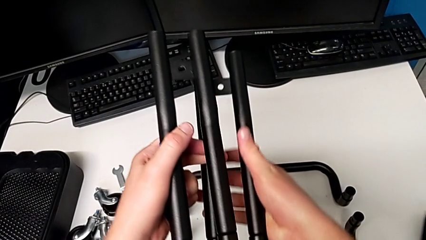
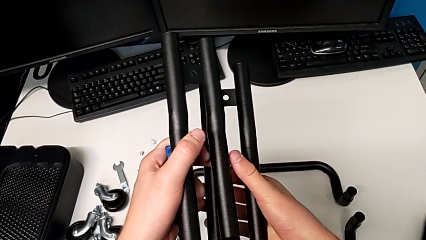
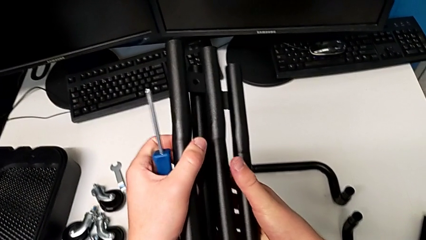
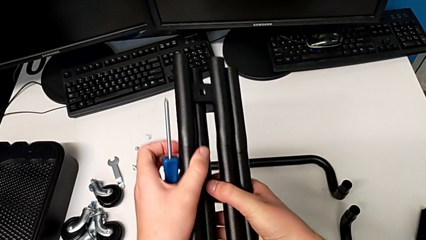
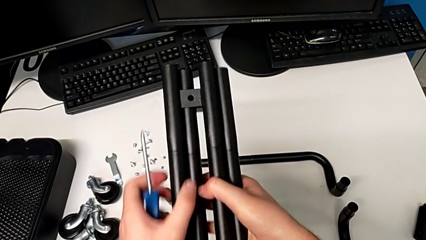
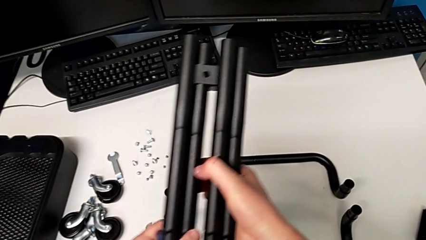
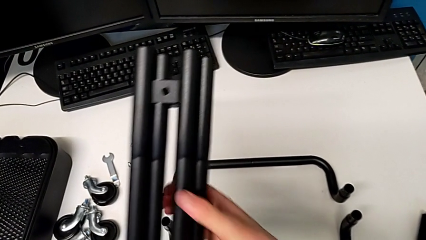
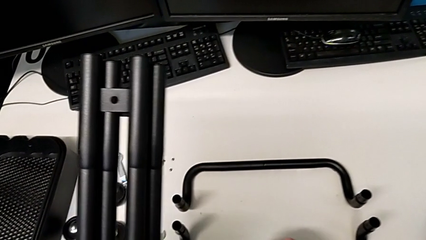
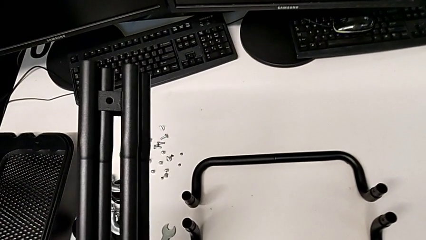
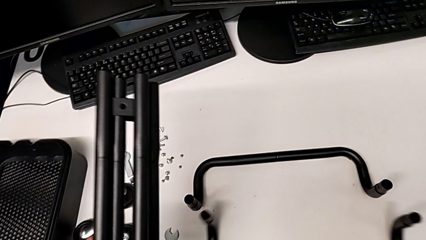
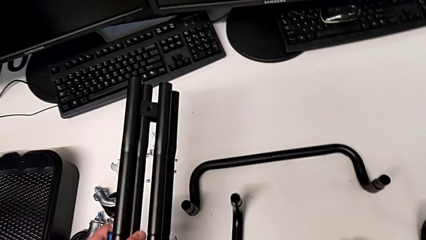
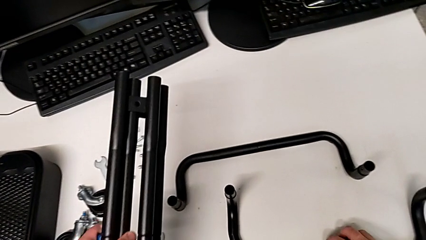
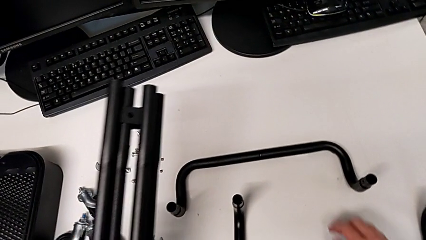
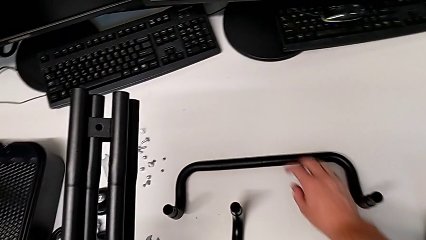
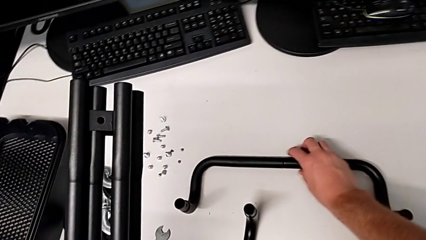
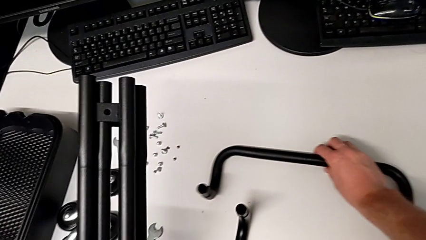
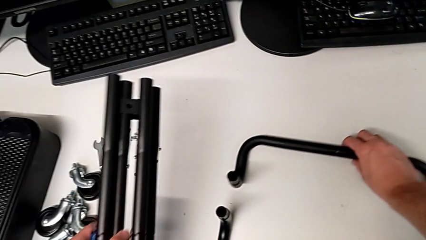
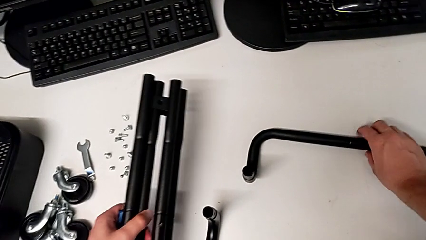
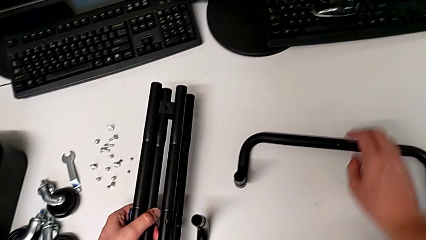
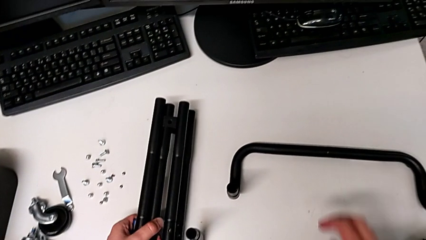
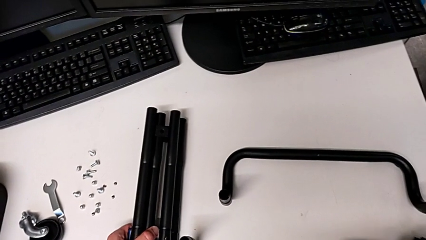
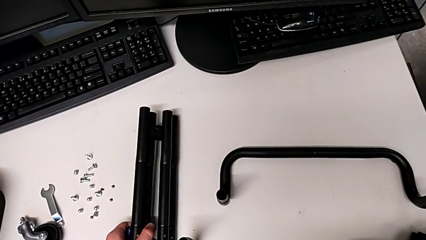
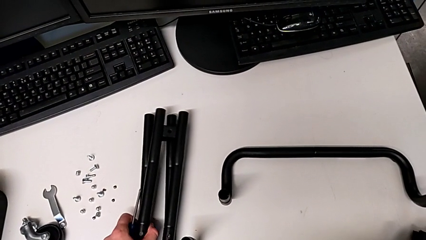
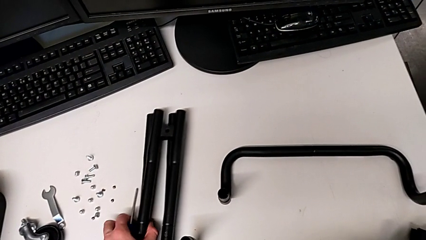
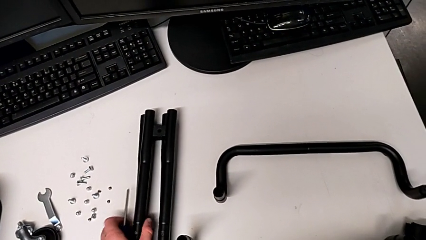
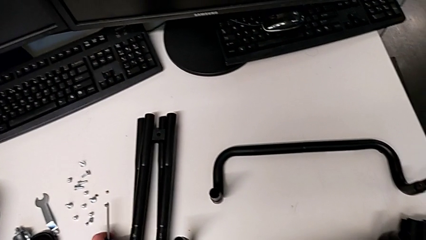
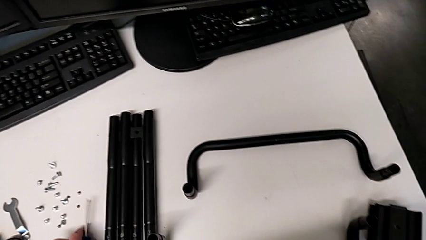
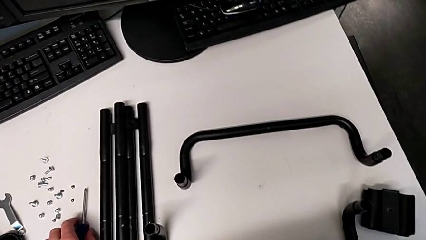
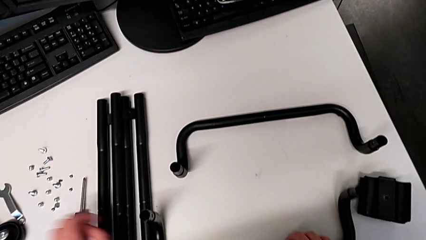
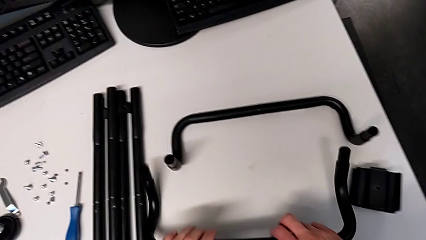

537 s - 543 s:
The camera wearer is disassembling the base frame. They stack the second leg, grab the half frame, approach the second half frame, slide it, place the first leg and place the second leg.

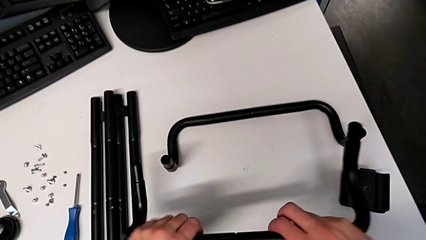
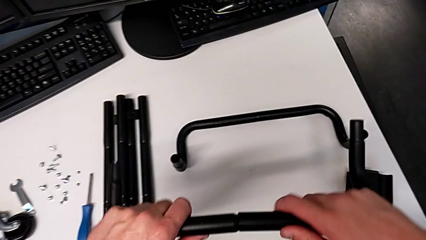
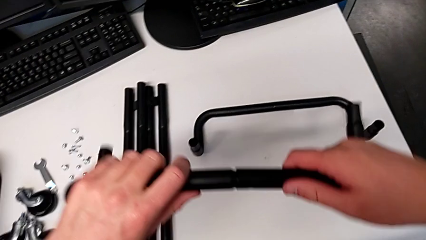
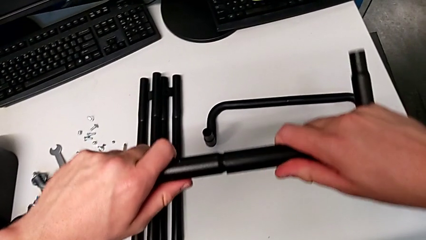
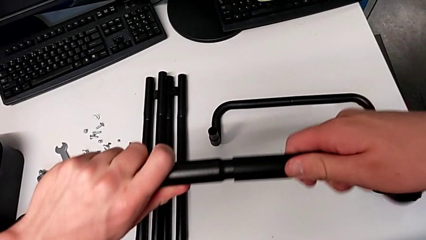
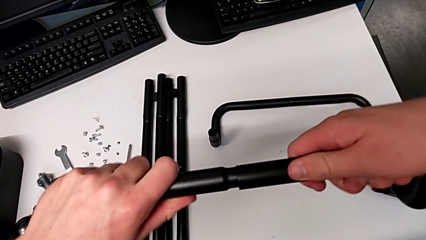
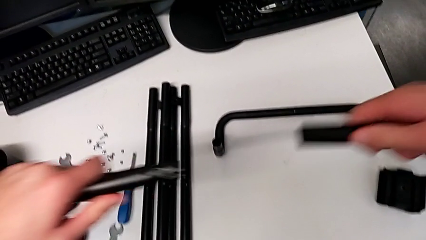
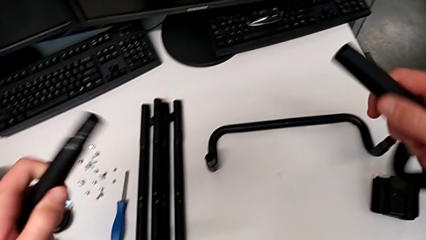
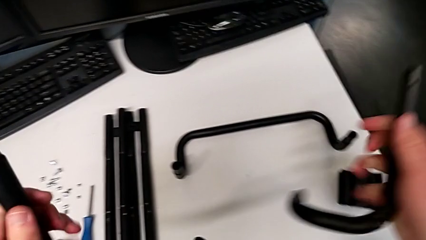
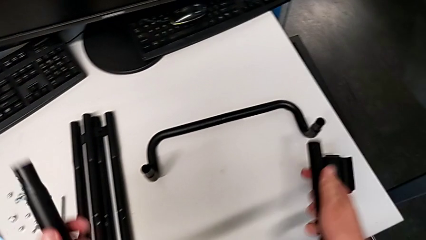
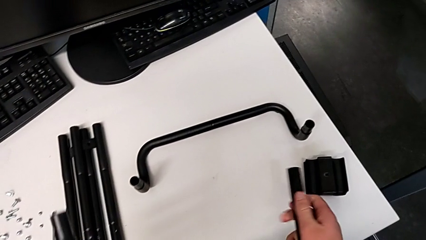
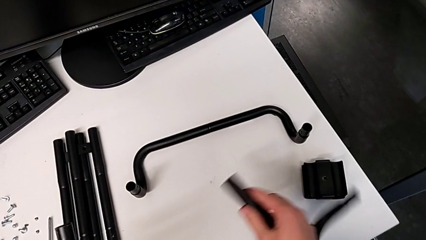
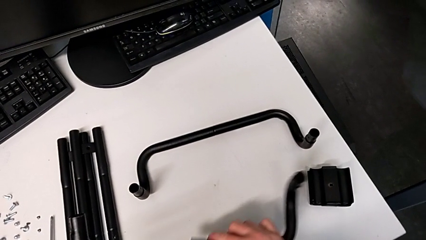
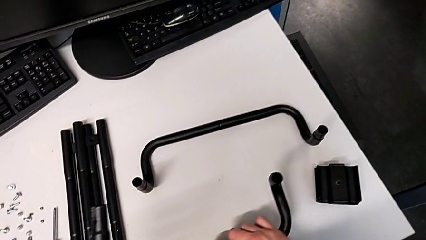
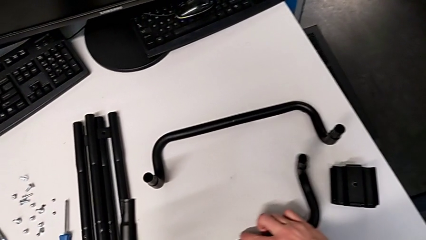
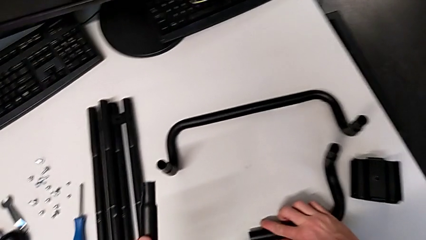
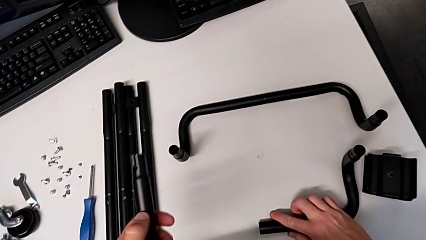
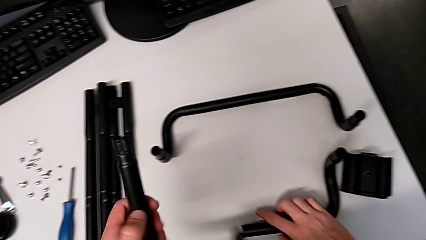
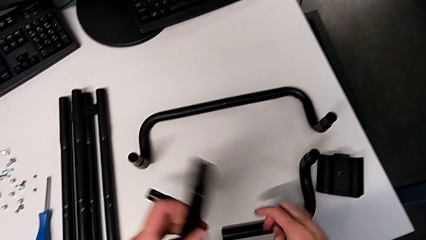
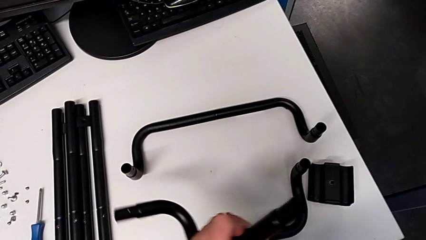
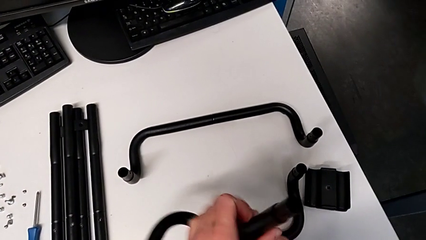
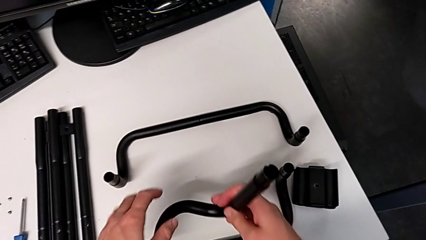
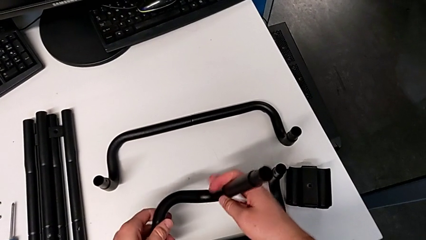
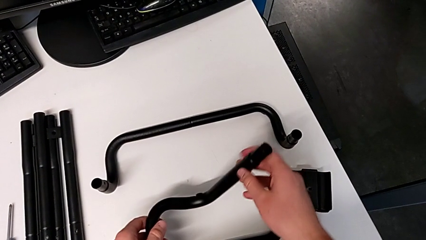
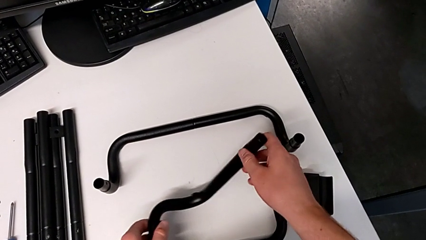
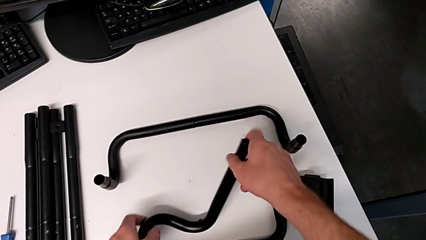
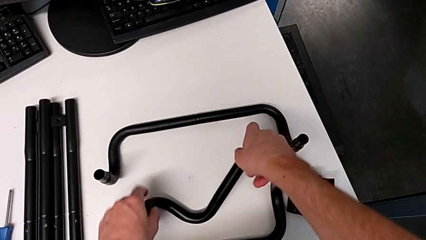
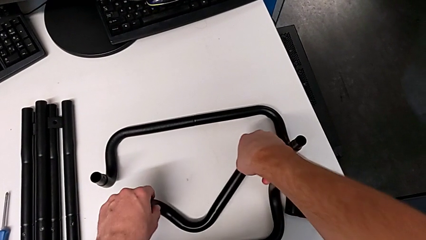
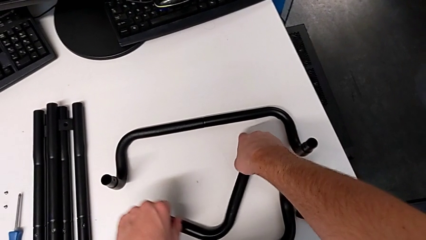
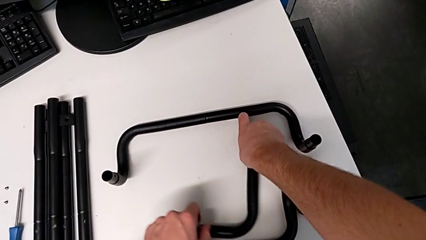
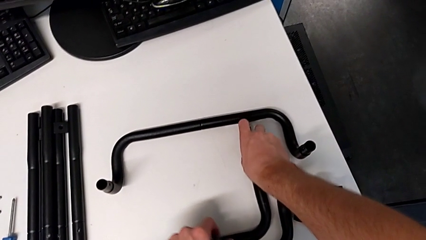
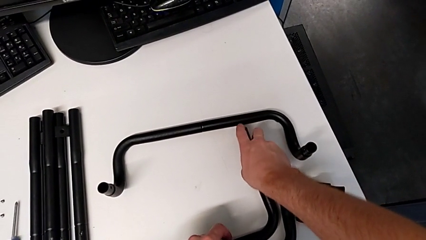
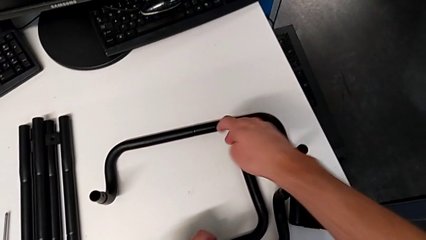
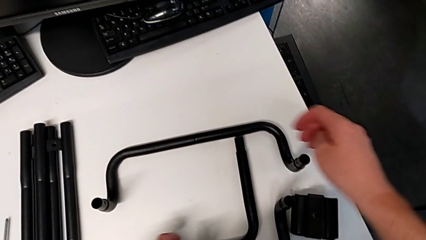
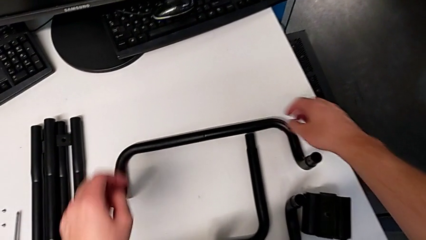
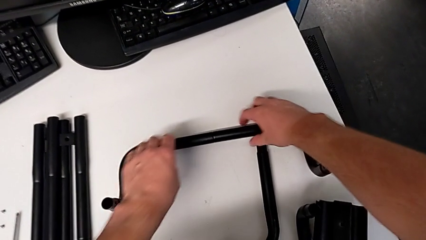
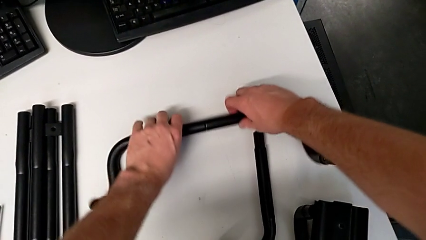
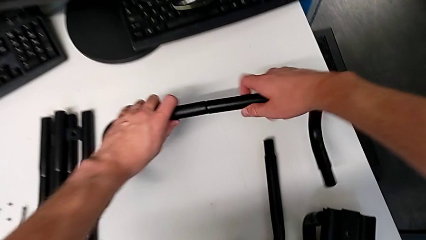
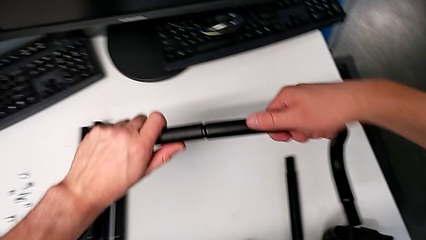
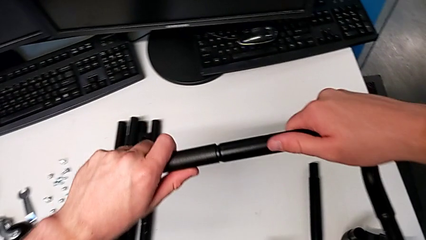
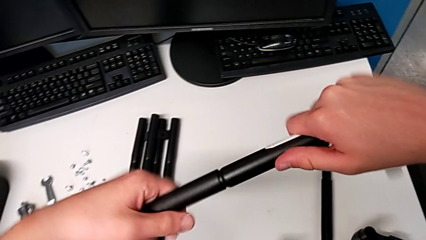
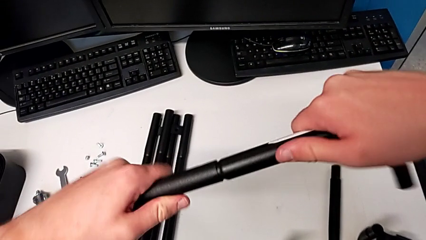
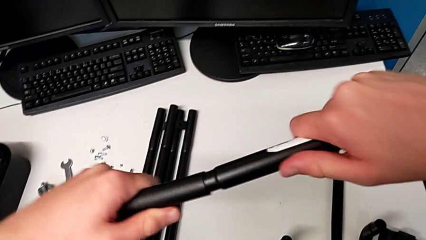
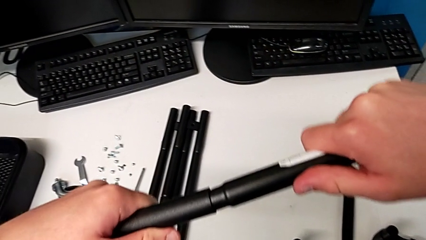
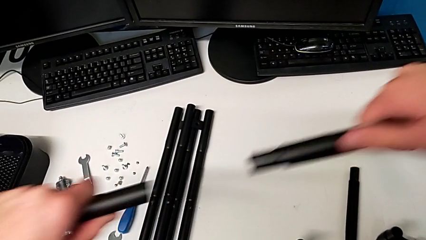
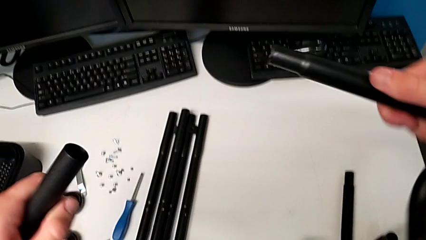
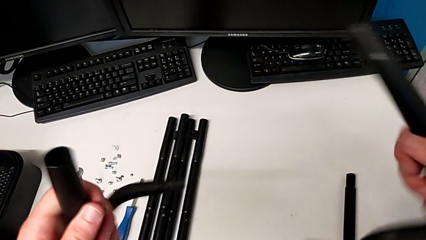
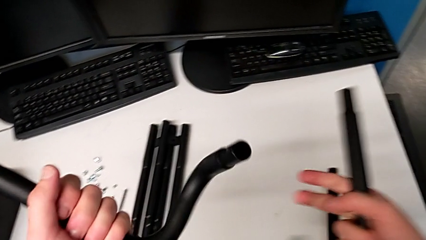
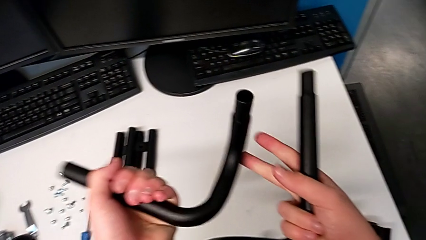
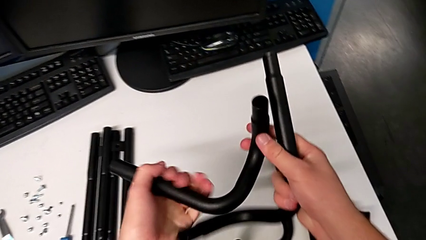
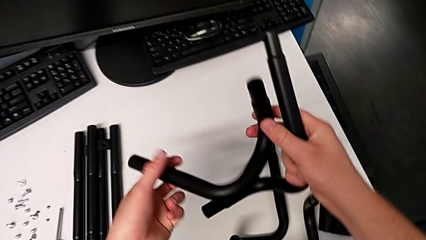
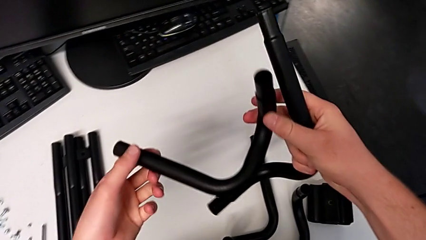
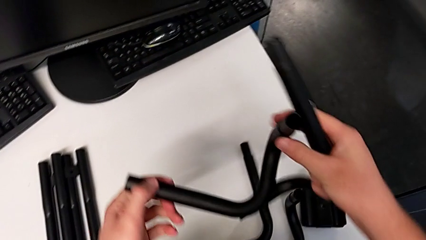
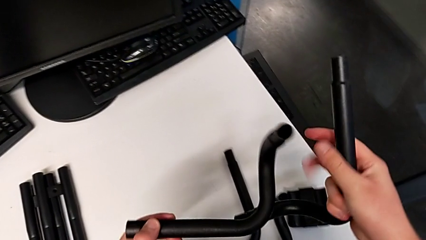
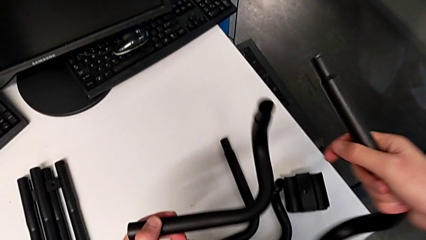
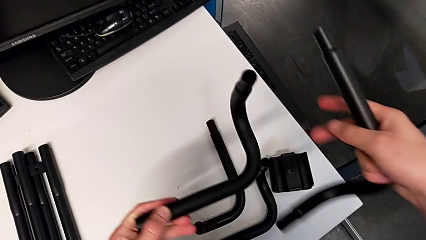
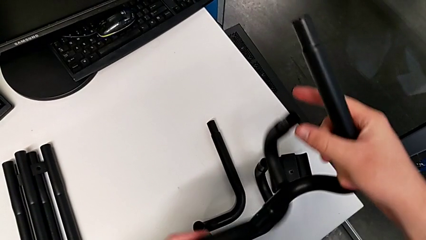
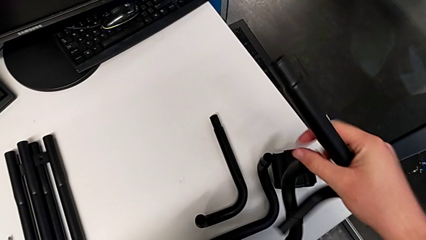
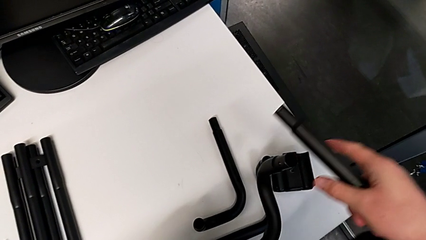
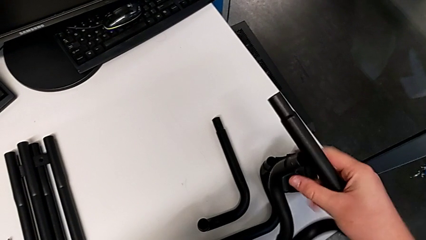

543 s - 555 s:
The camera wearer is disassembling the side bars. They approach the first half frame, grab it, split the first leg, rotate the first half frame and place it. They rotate the second half frame, place it, approach it and split it. They rotate the third leg and grab the third half frame.
